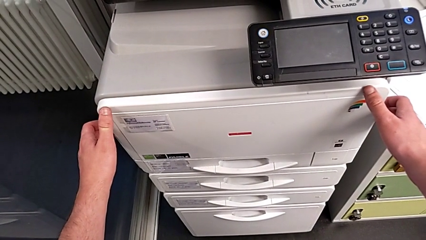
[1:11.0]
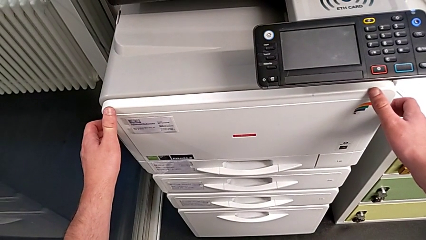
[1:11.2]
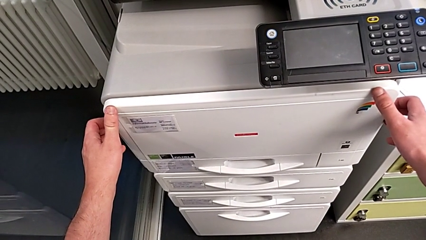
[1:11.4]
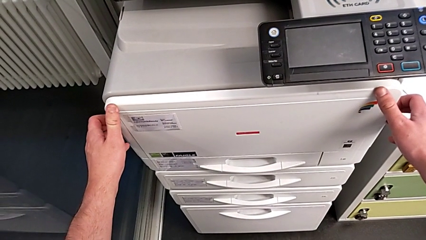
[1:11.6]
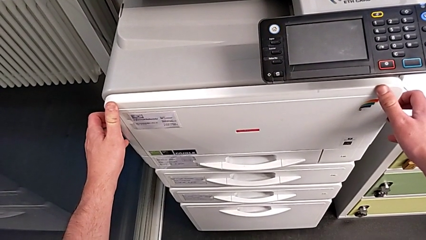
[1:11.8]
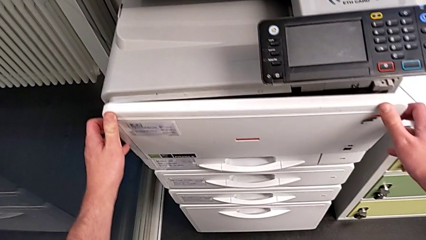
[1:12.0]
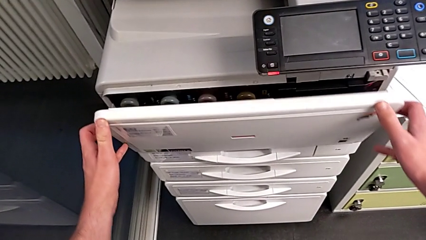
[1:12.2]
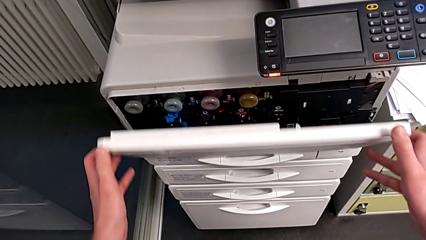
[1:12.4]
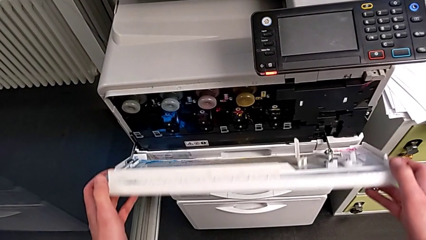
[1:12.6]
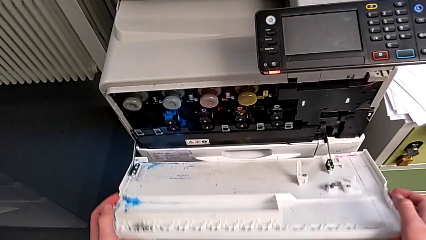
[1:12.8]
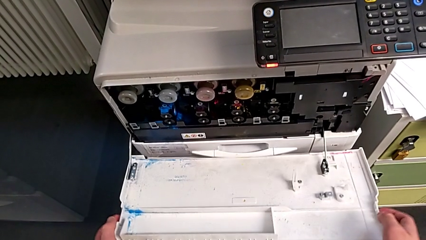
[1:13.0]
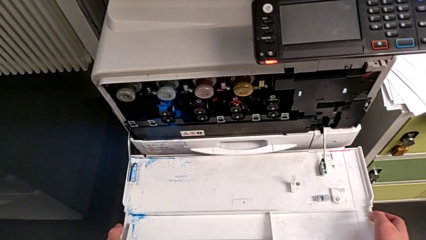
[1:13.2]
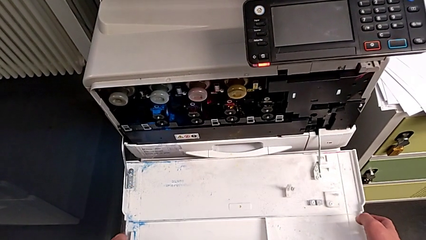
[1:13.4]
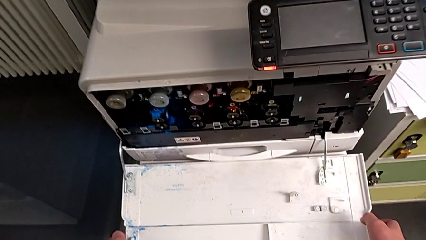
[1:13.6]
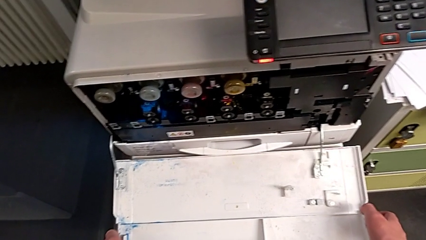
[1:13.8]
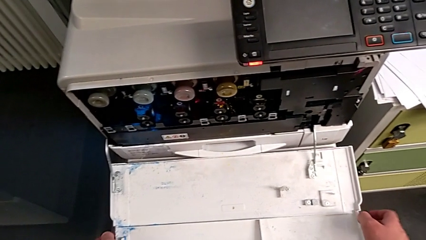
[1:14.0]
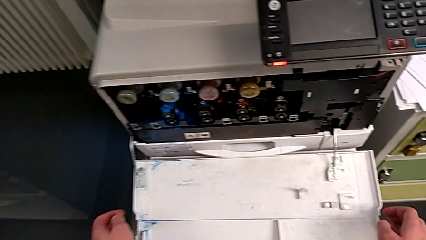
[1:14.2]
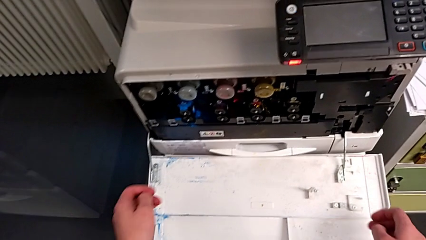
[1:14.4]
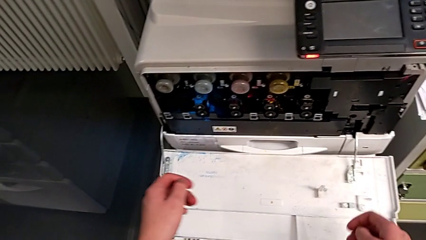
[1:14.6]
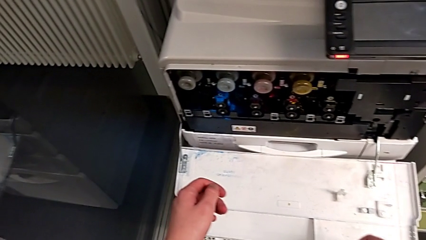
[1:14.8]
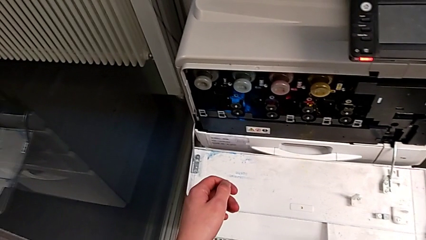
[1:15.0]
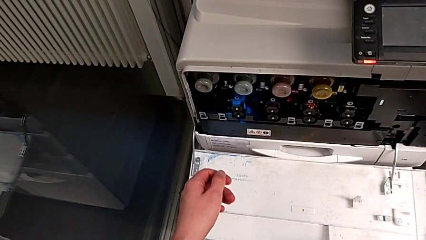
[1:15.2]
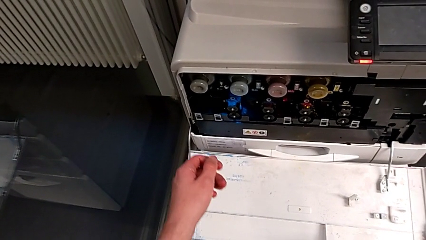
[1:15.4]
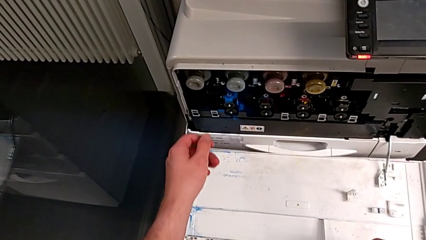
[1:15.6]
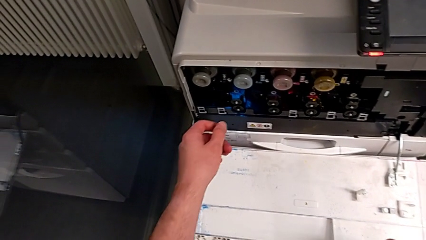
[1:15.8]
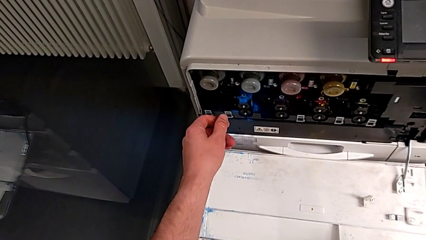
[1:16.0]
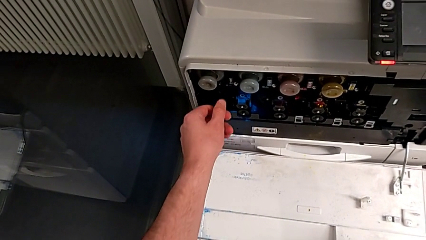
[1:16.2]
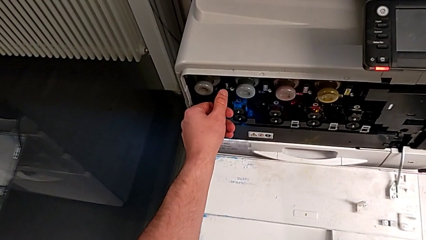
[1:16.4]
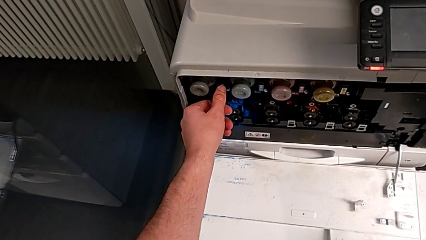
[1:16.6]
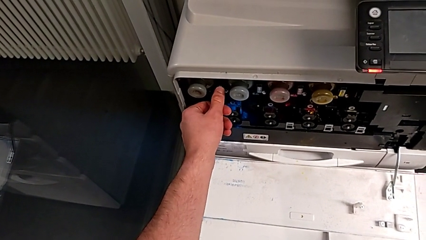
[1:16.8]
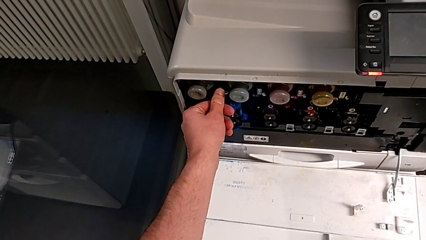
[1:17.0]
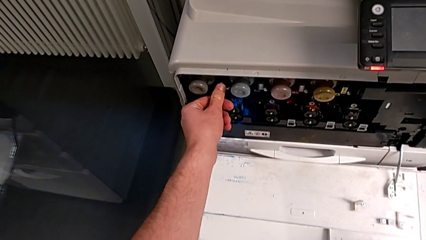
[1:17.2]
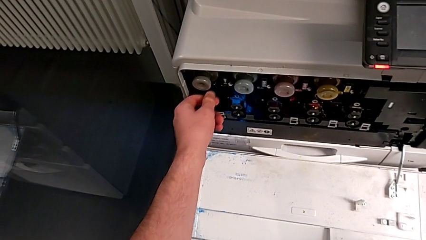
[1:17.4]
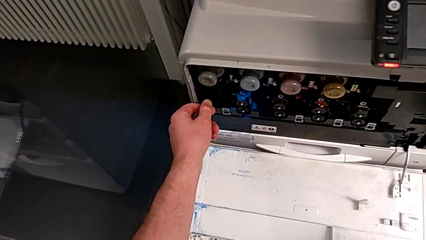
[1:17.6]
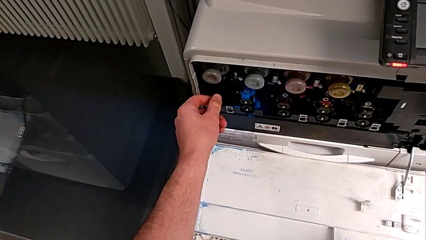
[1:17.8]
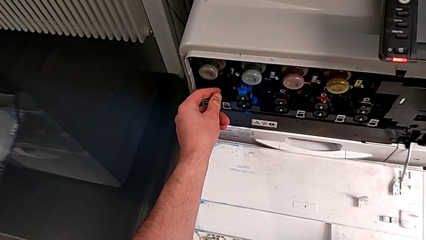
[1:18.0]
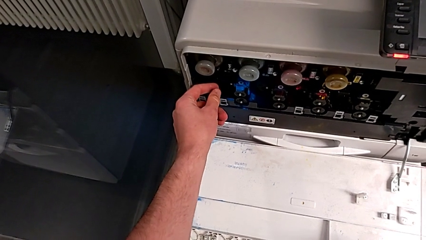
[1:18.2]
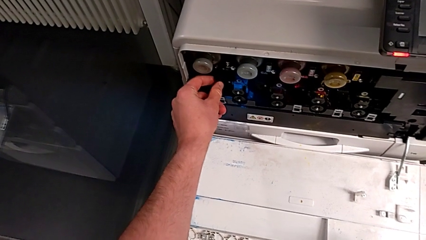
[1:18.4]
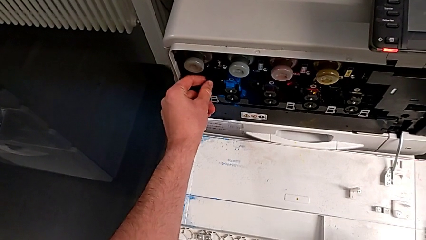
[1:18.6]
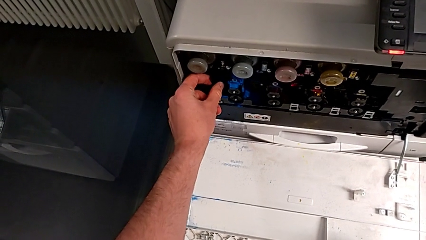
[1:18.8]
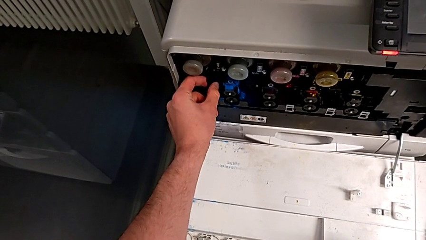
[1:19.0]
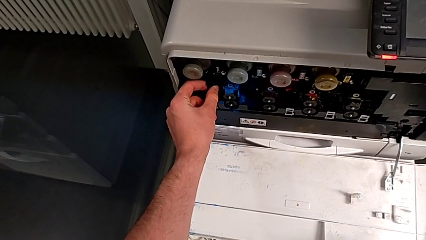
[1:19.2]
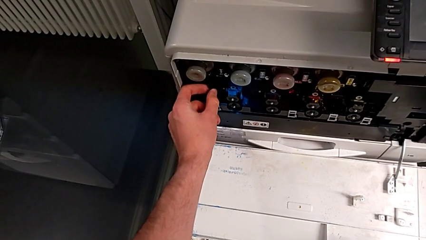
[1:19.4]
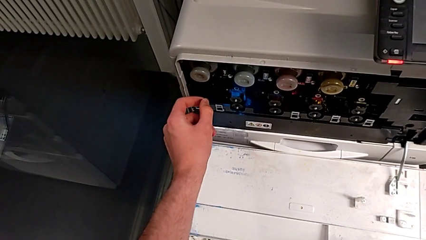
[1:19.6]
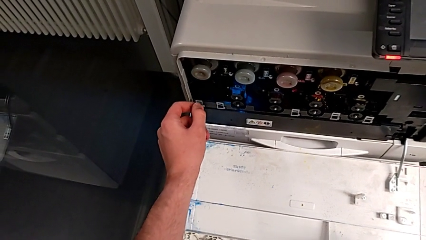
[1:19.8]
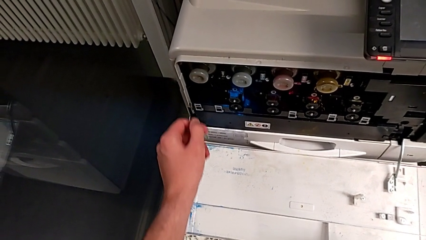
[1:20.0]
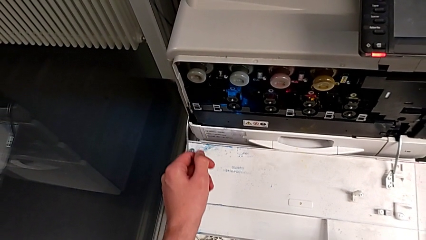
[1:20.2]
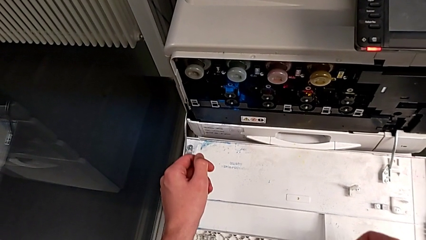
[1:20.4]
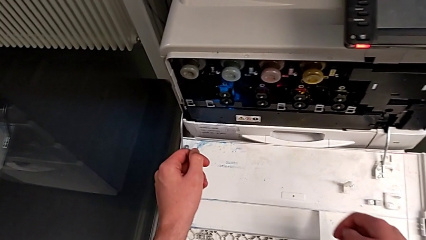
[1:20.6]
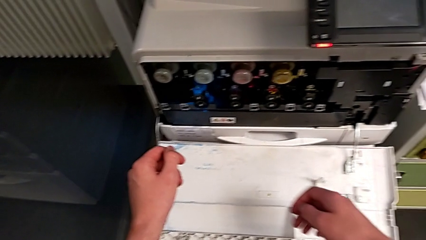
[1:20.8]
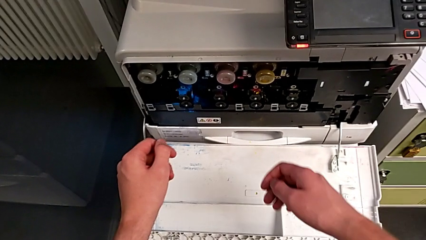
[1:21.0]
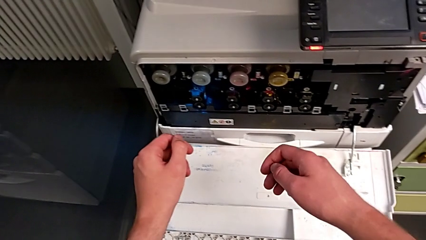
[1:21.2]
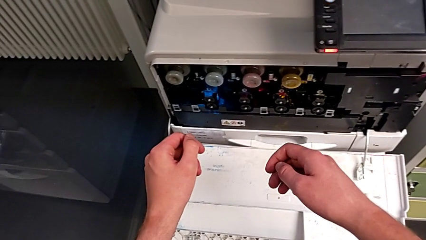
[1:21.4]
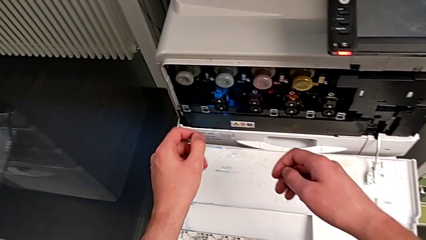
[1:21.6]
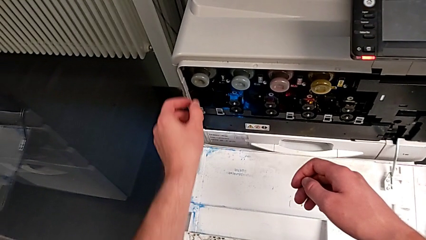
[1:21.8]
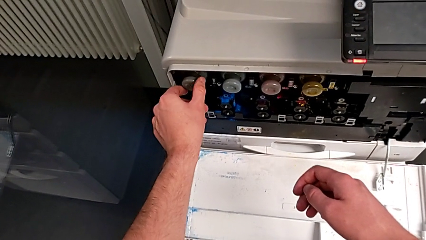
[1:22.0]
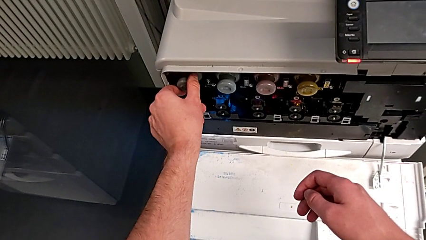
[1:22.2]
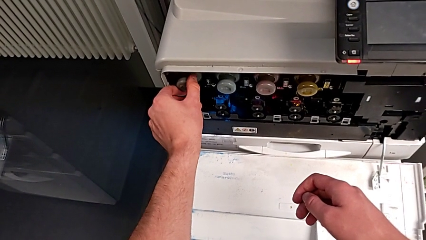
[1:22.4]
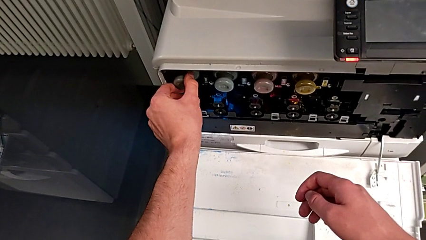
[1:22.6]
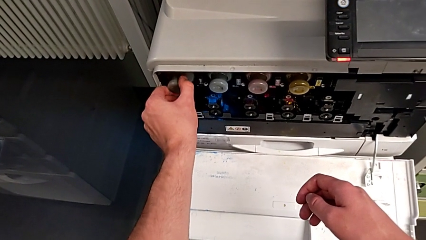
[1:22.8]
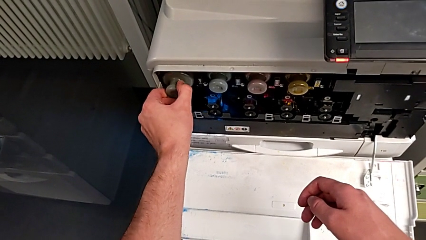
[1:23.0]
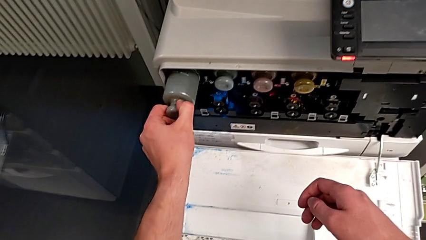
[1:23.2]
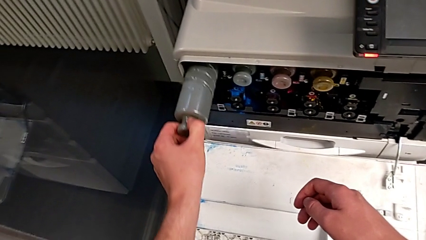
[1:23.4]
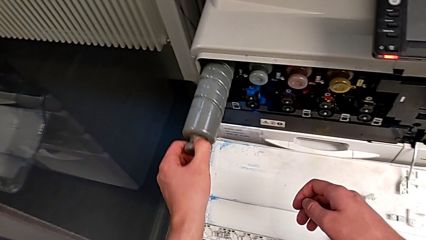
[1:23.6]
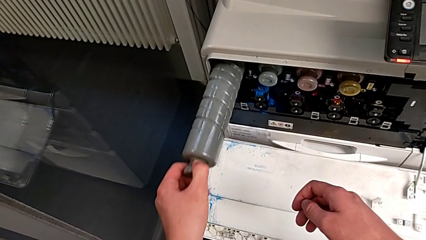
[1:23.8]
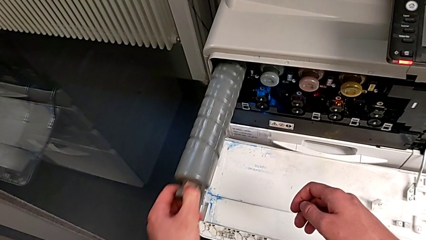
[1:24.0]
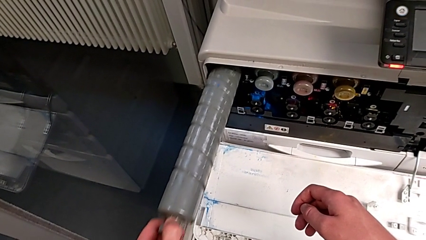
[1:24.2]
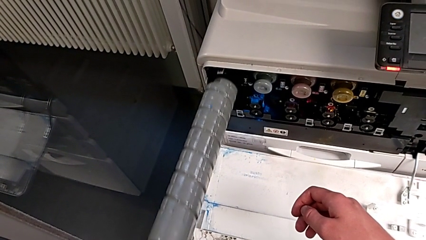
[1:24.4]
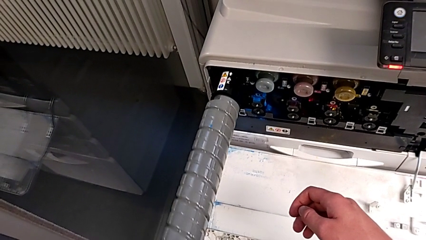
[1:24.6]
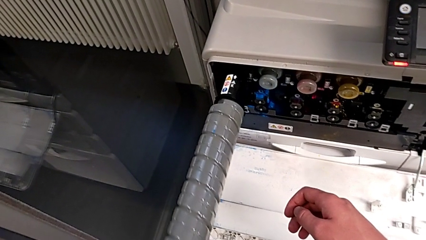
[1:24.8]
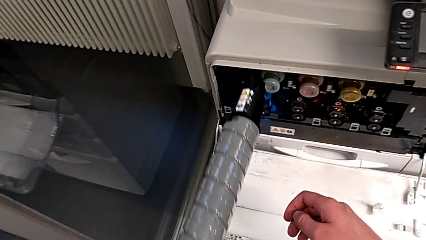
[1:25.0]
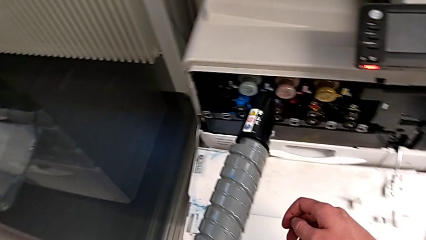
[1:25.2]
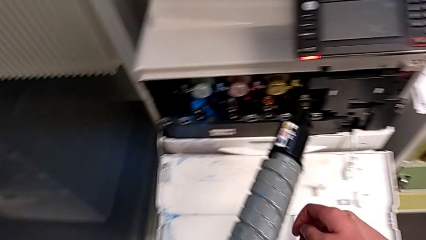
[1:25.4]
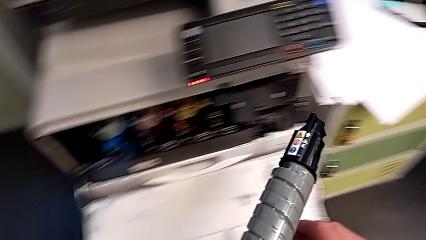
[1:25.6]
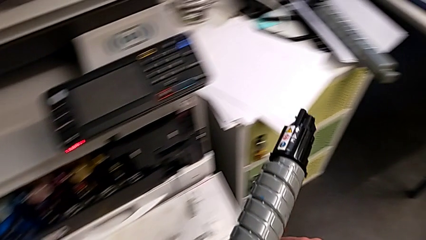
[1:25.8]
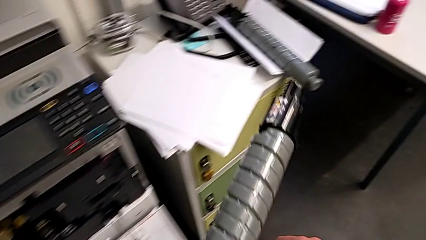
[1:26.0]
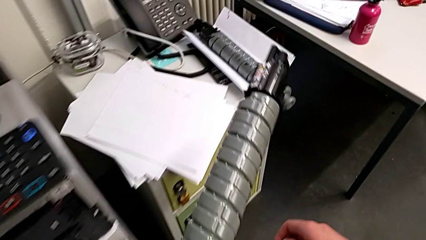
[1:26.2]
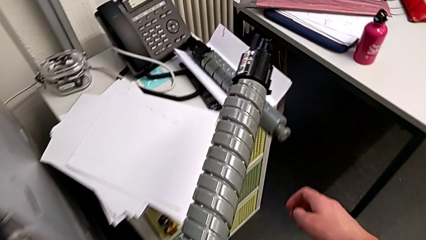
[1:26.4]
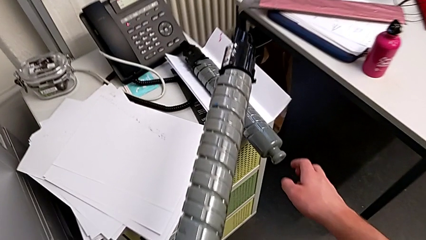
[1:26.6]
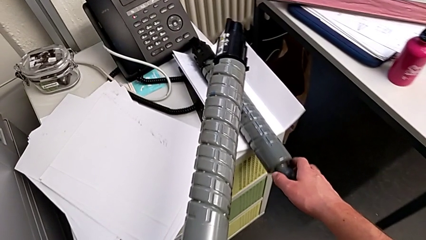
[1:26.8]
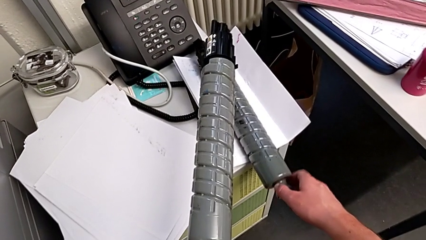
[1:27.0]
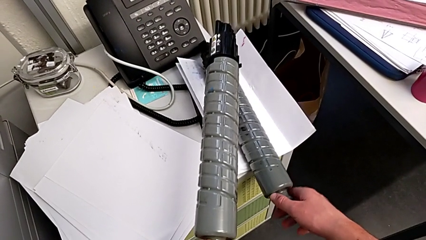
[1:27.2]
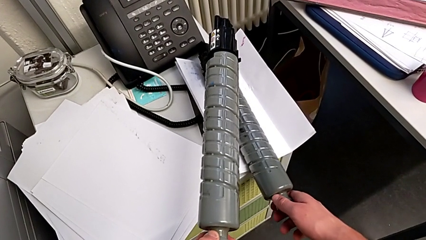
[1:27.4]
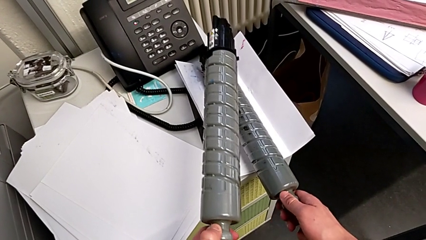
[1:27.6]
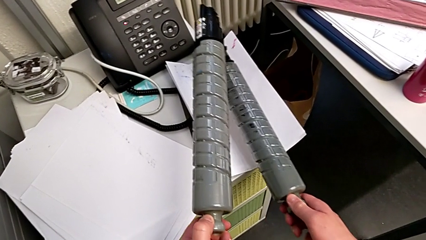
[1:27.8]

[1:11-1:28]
The camera wearer is exchanging the black ink cartridge. They open the cartridge gate, wrongly touch the wrong button, approach the old ink cartridge, grab it, withdraw it, place it with the left hand and grab the new ink cartridge with the right hand.
